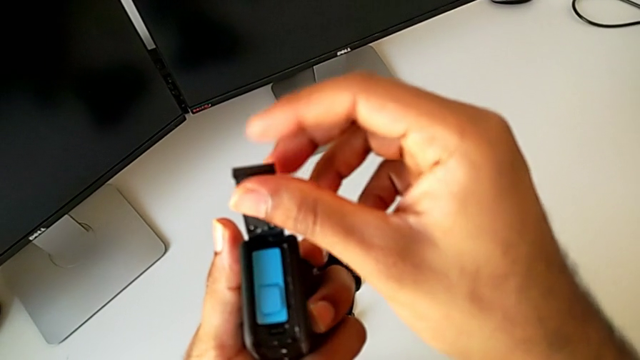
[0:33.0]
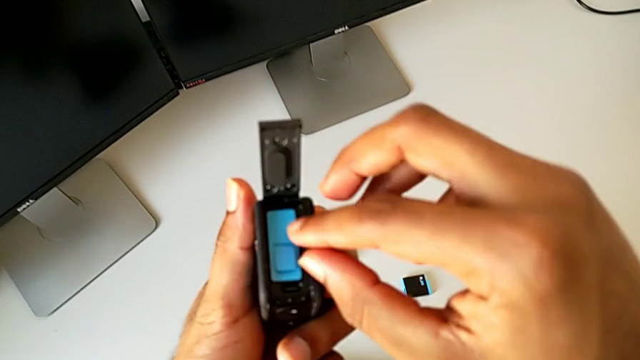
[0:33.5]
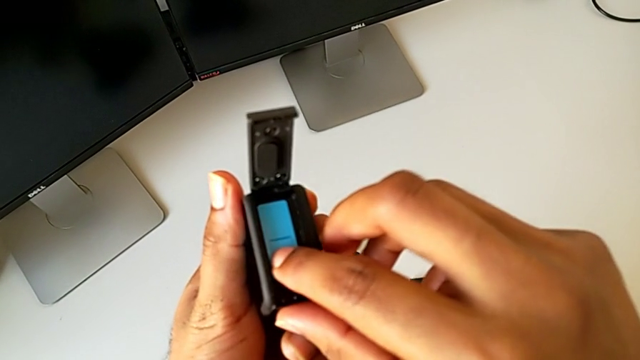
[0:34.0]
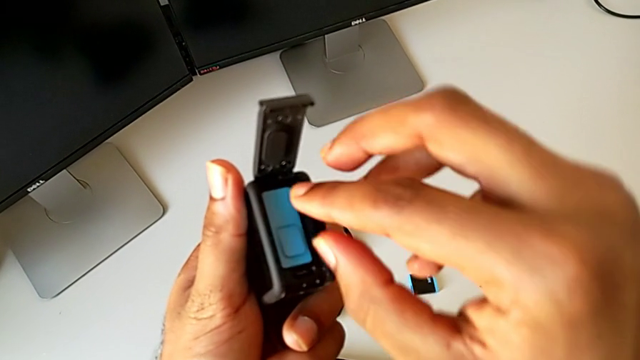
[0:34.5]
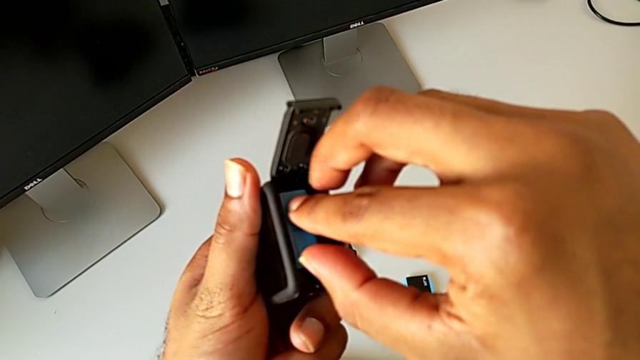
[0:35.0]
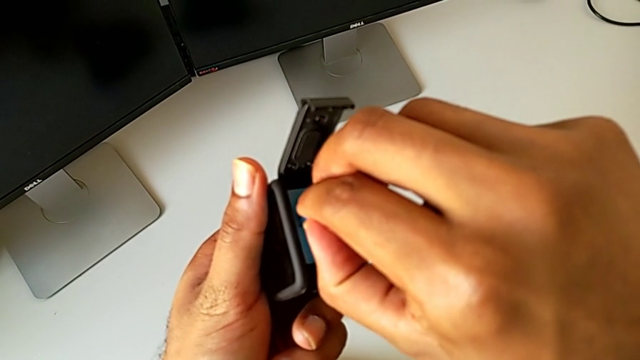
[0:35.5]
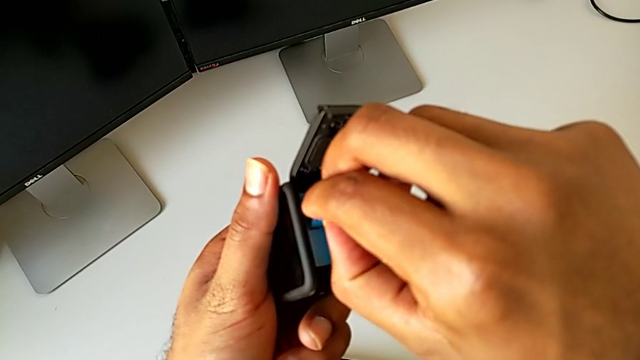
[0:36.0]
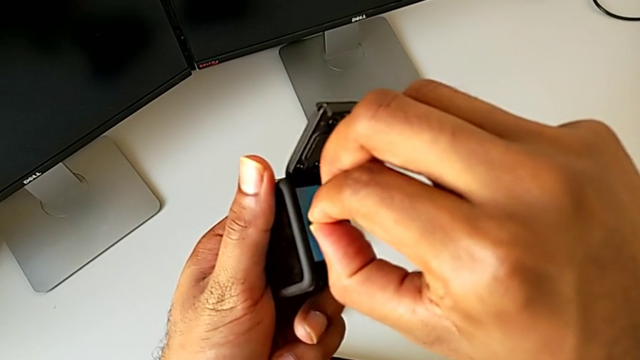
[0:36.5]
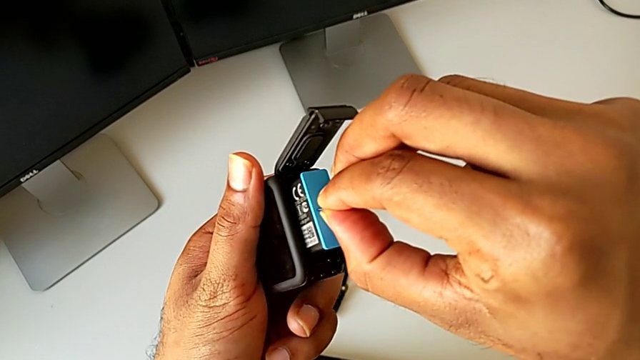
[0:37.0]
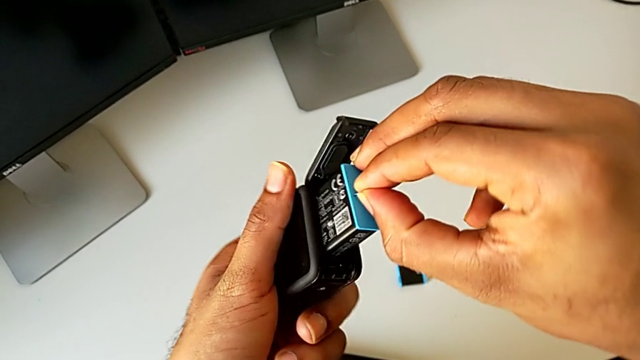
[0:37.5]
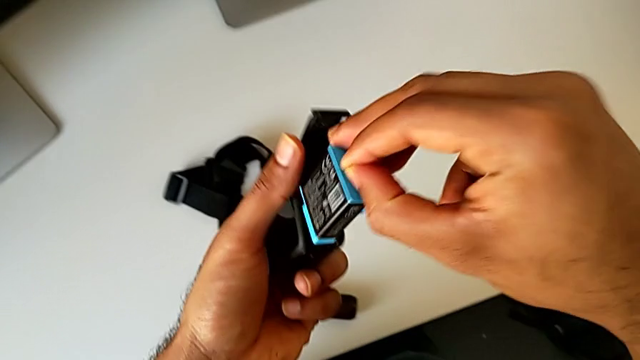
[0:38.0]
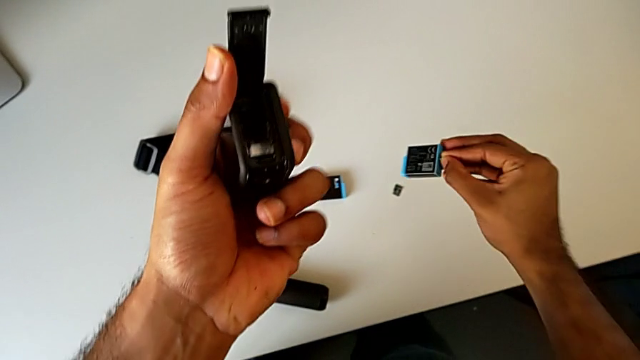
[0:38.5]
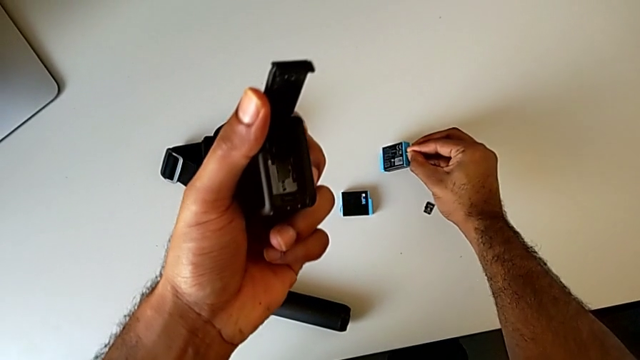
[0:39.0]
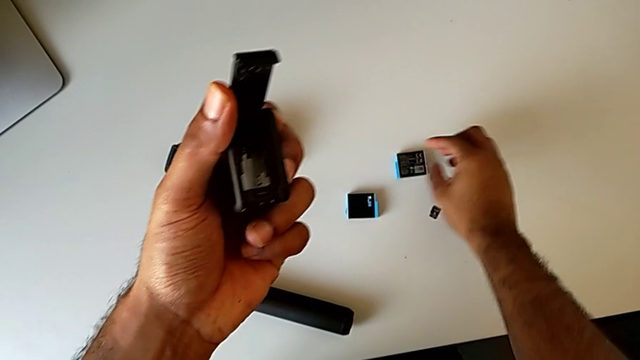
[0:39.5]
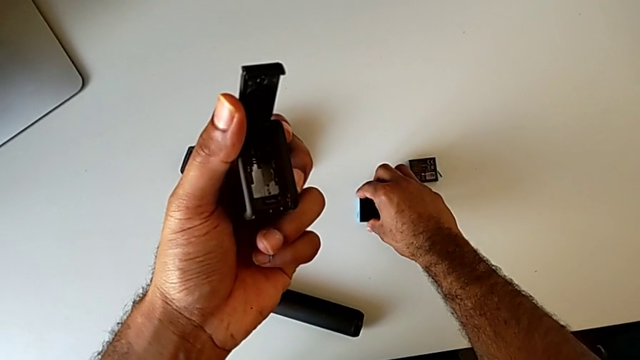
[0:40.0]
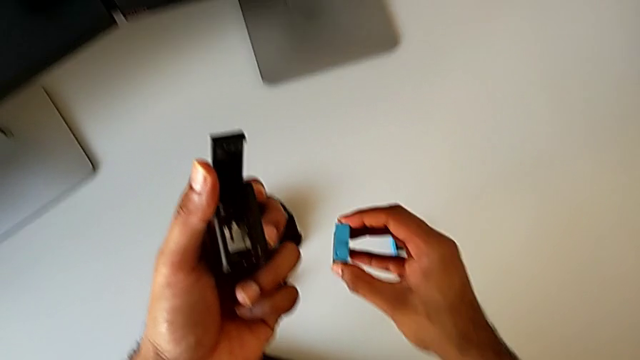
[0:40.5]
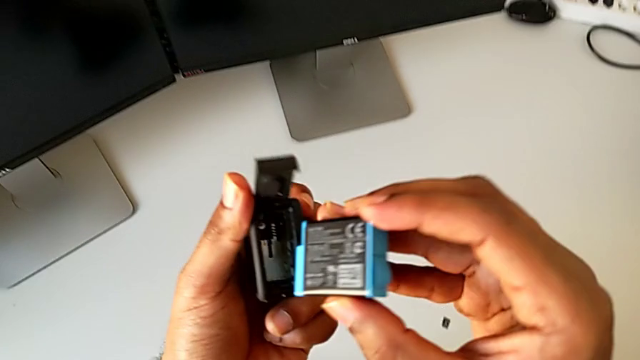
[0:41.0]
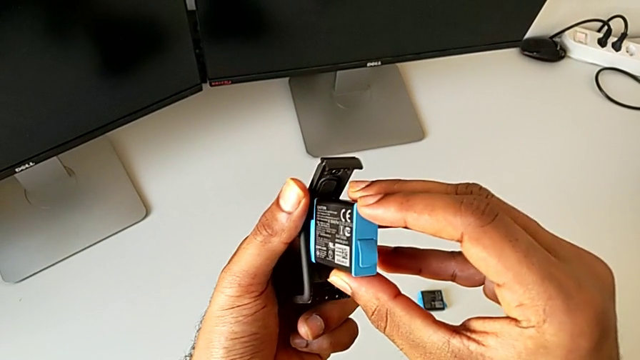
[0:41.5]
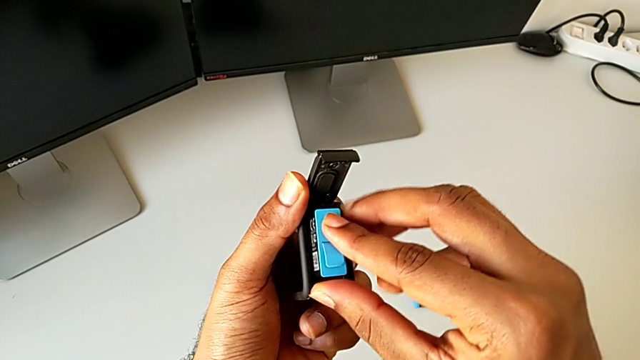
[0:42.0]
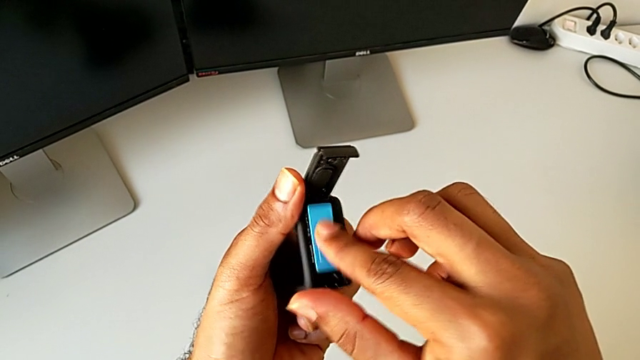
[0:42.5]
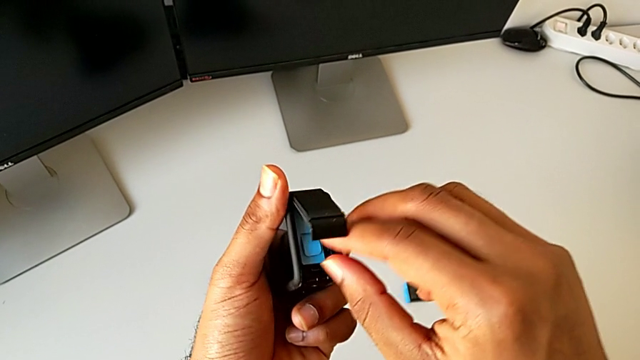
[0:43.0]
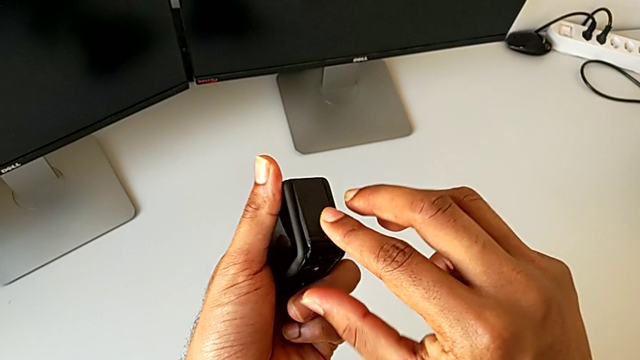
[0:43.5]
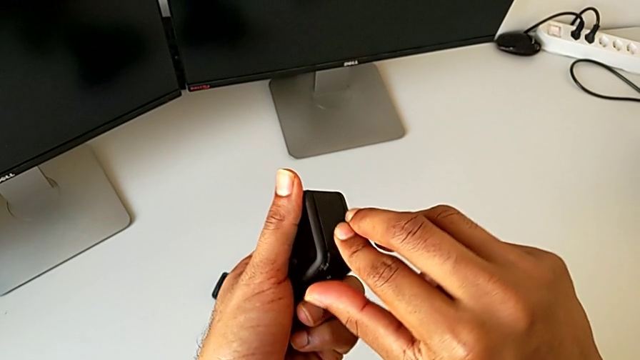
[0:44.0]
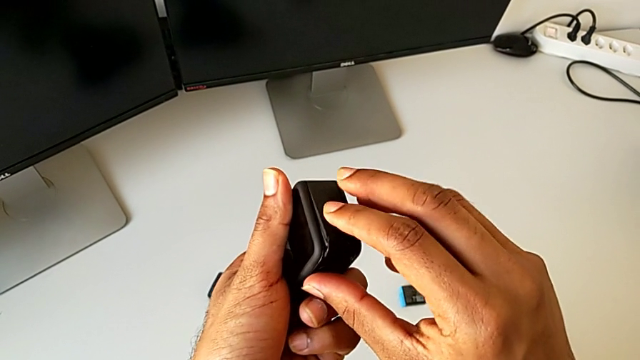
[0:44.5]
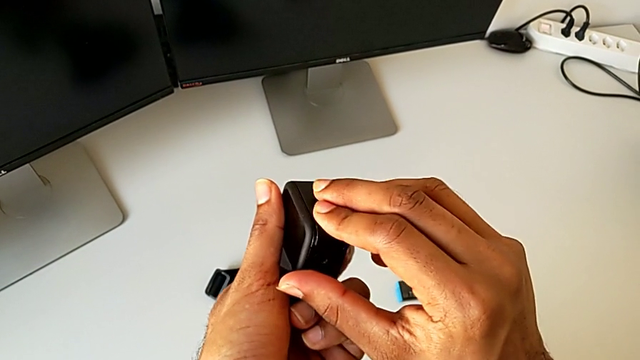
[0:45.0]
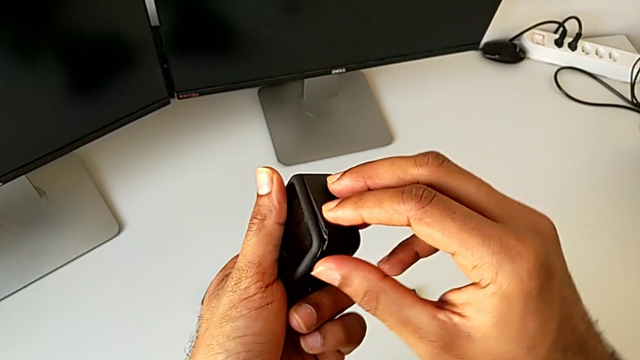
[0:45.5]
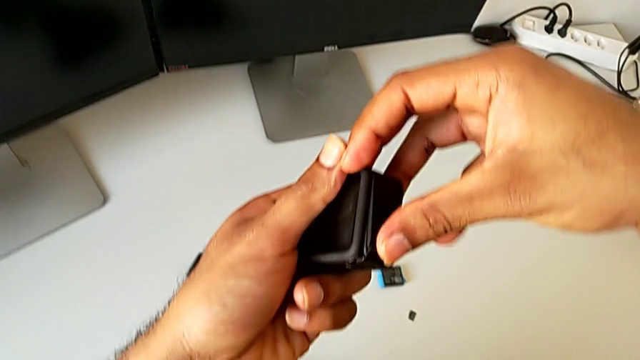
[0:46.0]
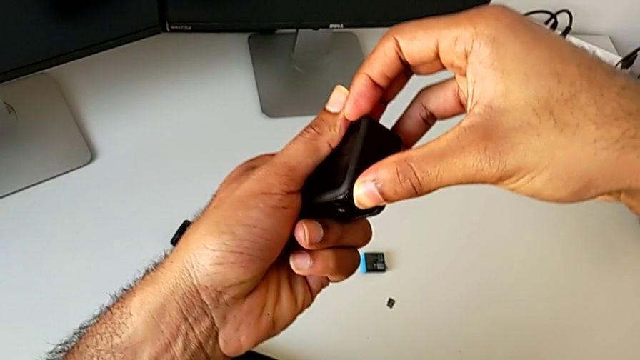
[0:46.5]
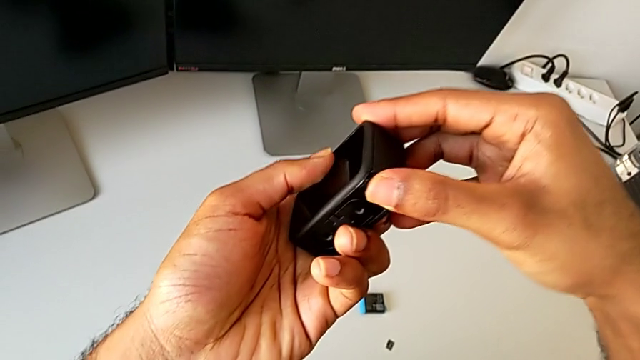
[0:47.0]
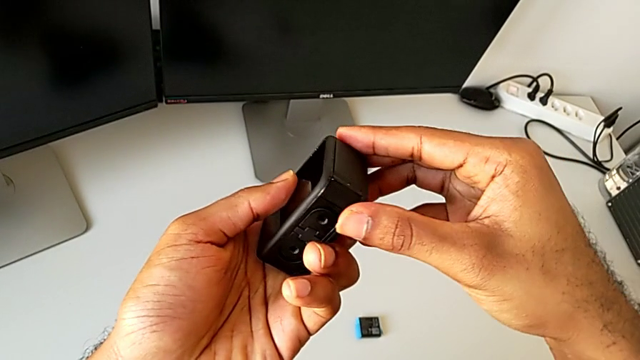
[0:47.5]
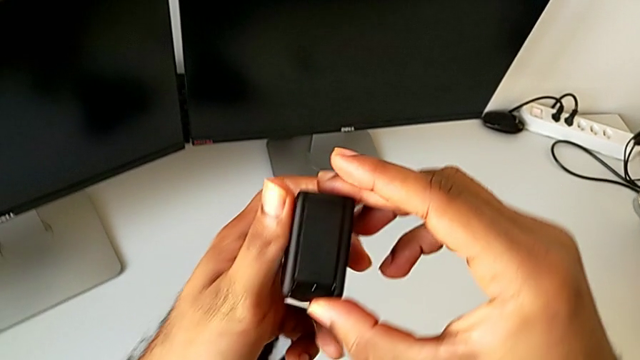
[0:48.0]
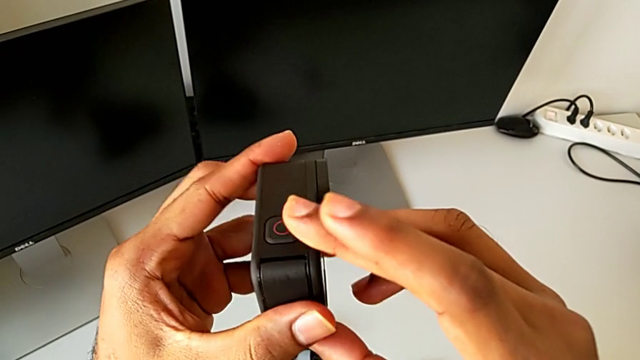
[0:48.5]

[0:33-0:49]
The camera wearer is changing the battery for the GoPro. They grab the battery, withdraw it, place it, grab the new battery, lift it, insert the battery and close the battery door.

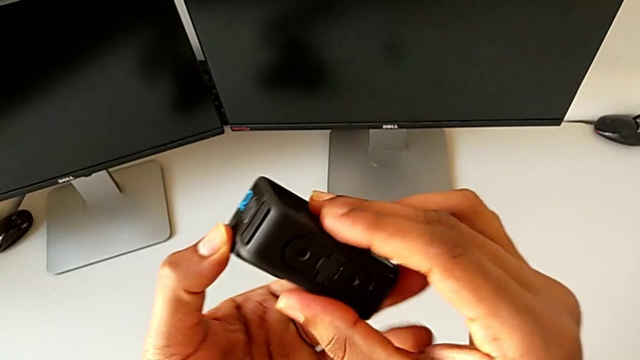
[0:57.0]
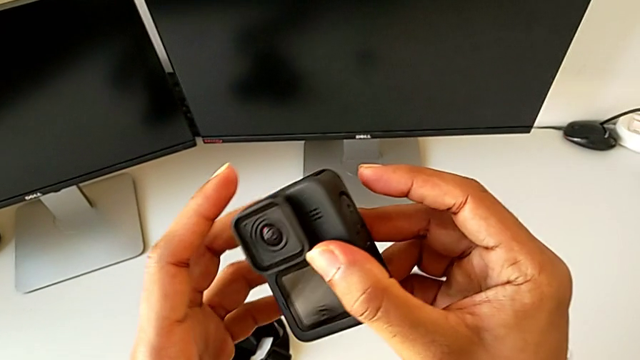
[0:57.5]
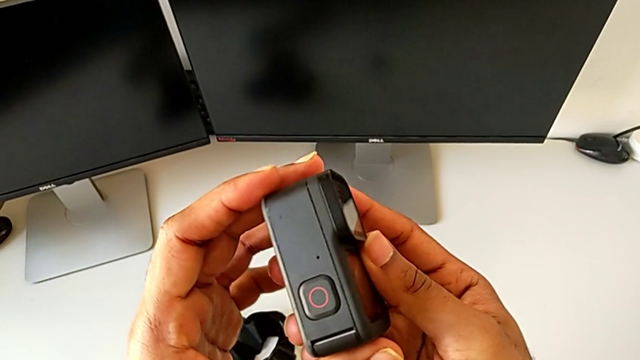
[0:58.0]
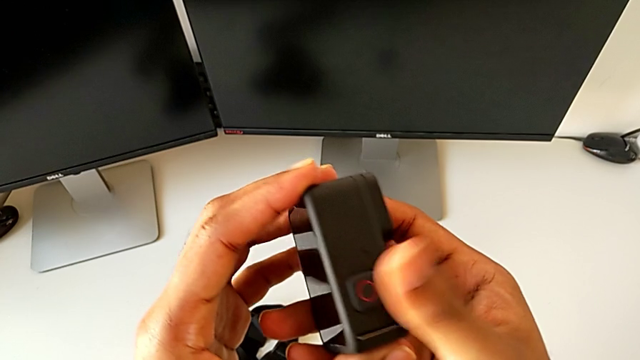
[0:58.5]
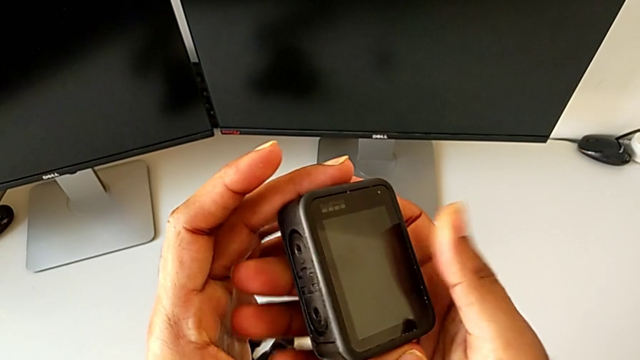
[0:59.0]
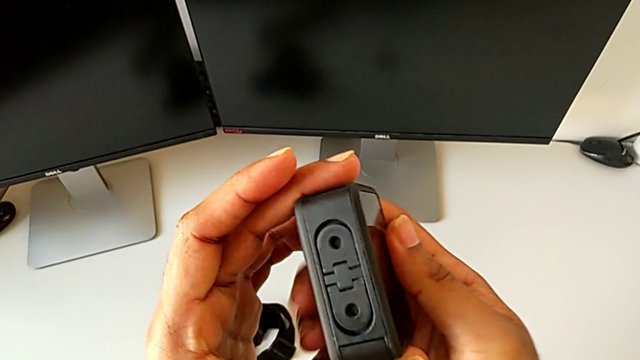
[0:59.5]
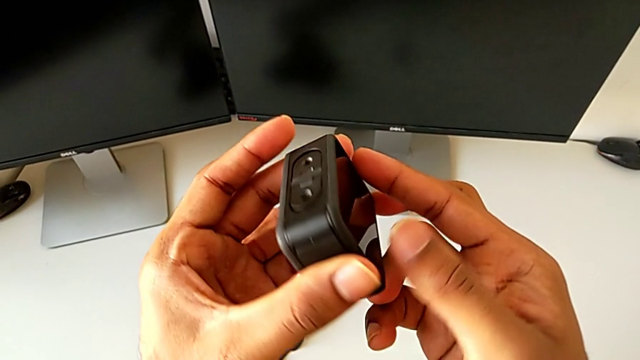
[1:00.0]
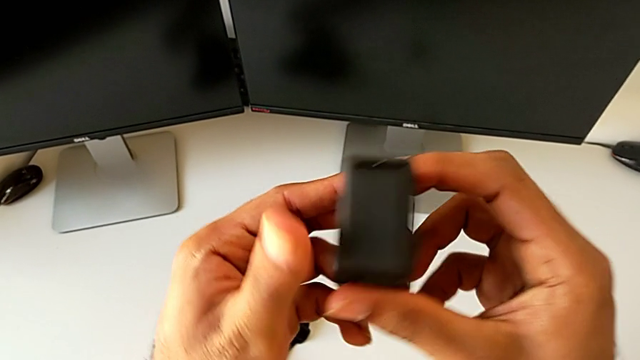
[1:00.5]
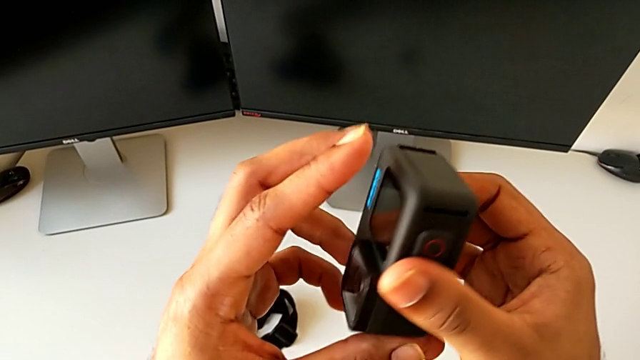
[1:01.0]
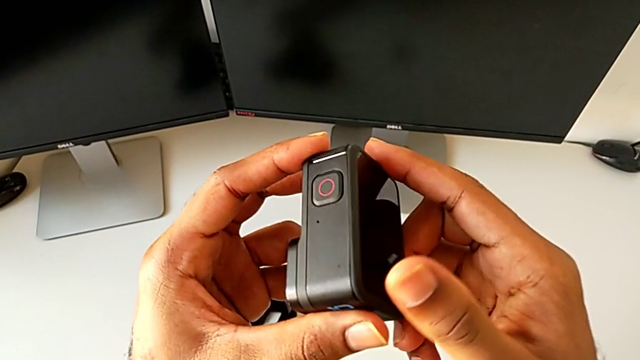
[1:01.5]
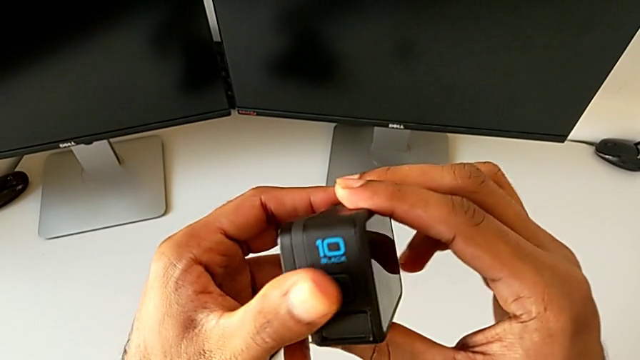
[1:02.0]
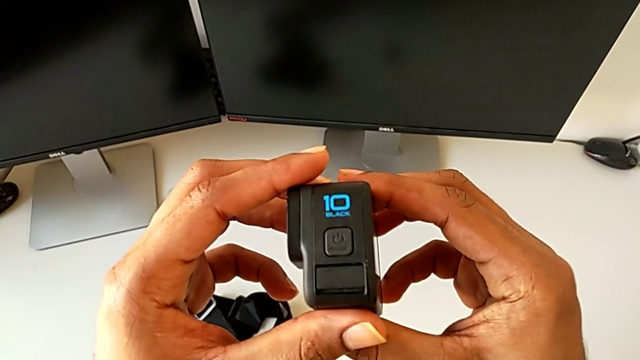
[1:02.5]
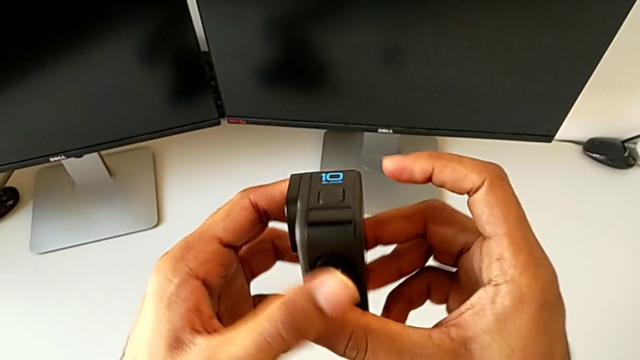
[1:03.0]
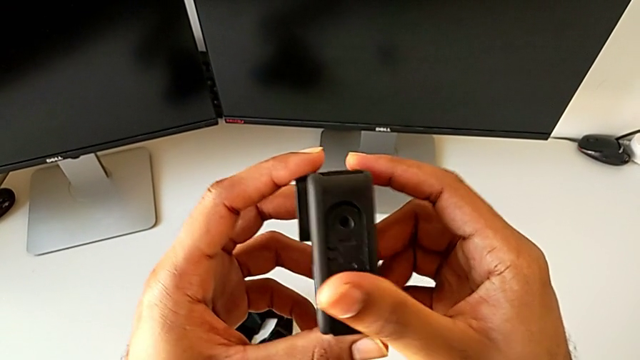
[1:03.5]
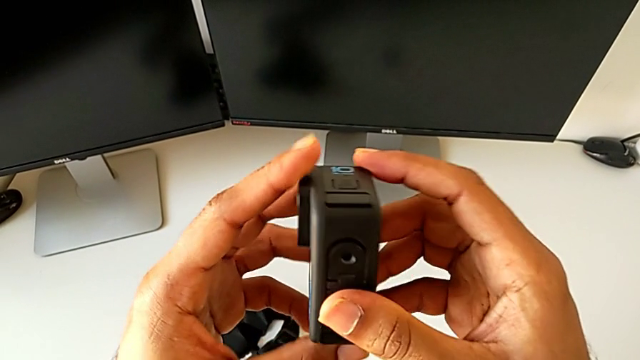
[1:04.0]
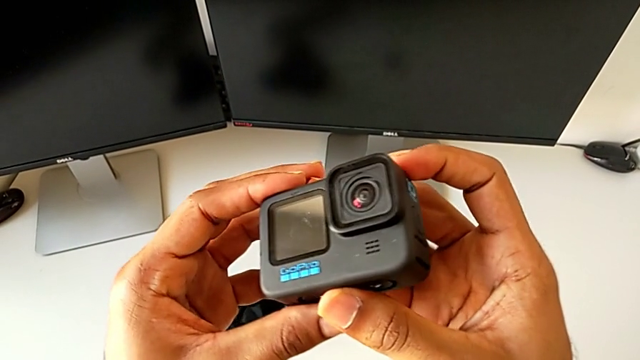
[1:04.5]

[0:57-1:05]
The camera wearer is changing the SD card of the GoPro. They begin to inspect the GoPro.
